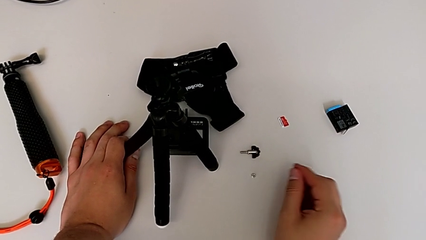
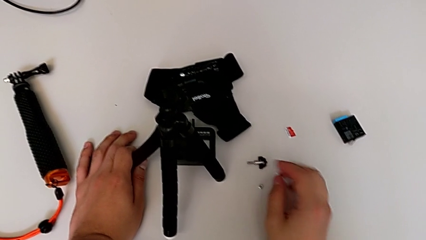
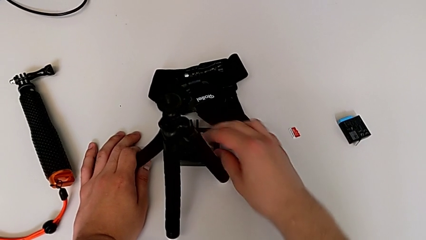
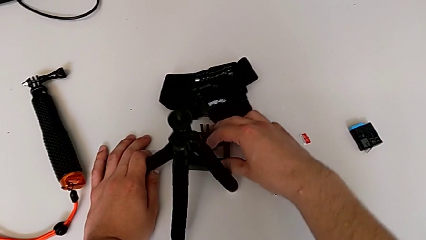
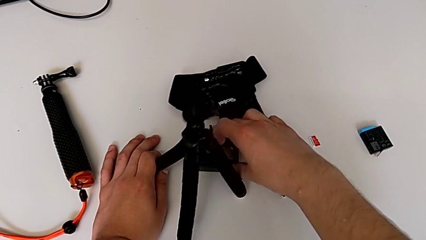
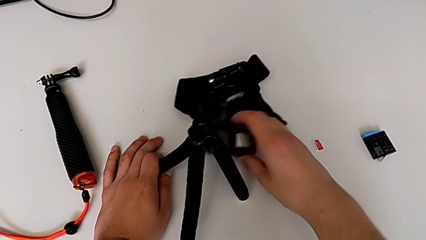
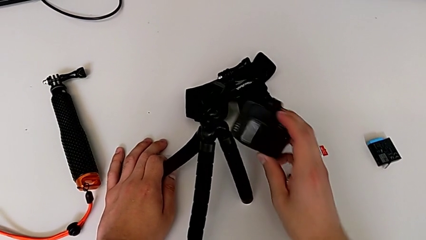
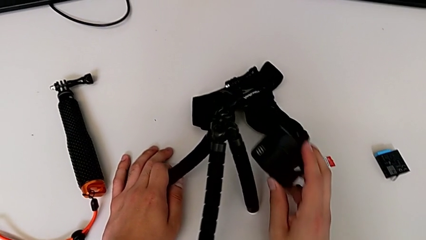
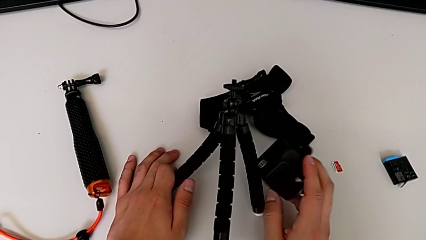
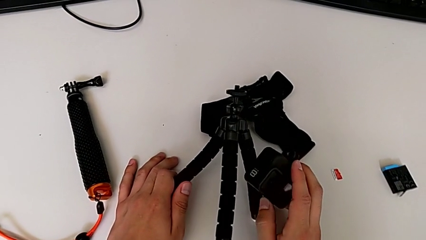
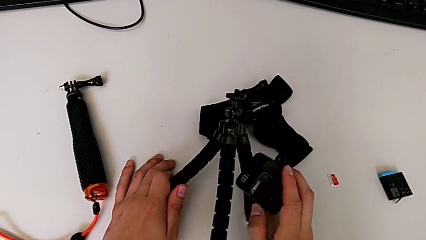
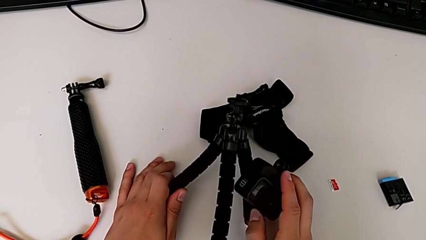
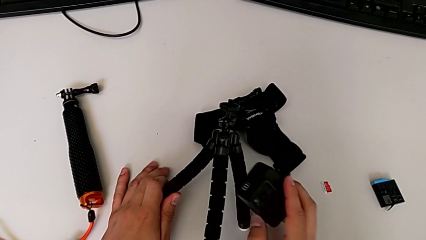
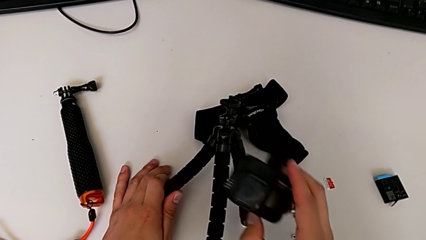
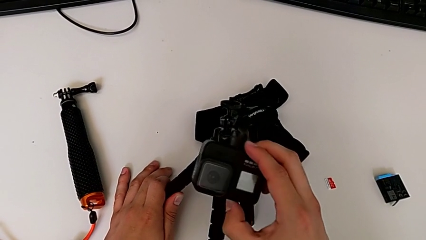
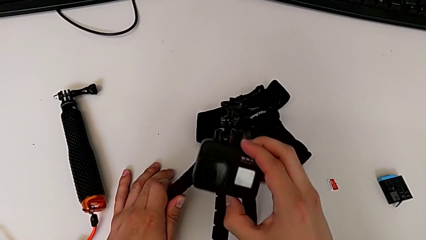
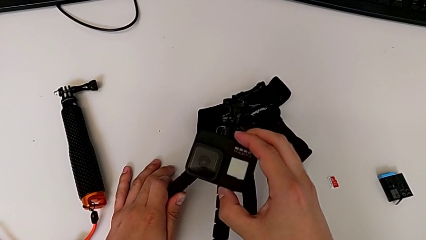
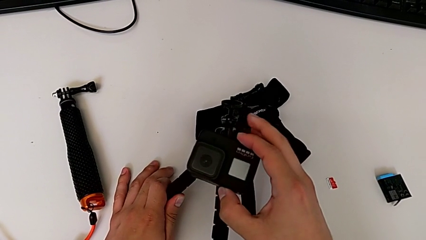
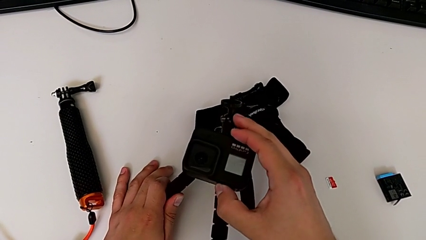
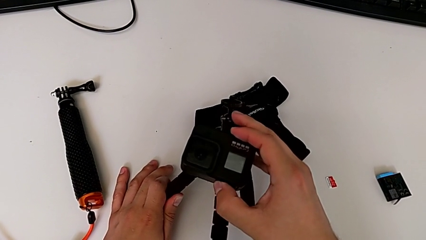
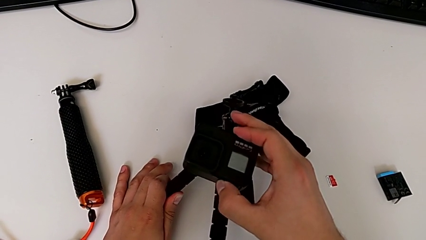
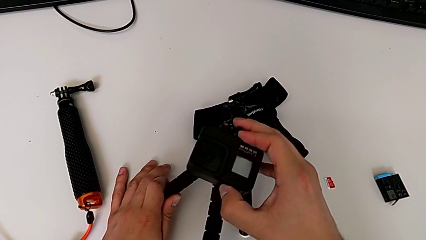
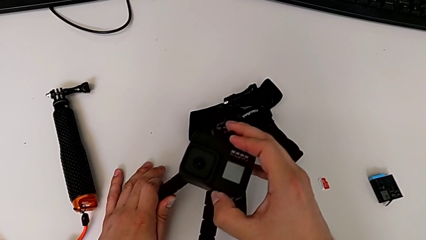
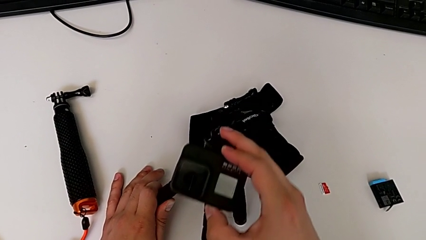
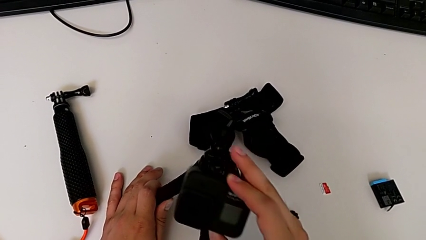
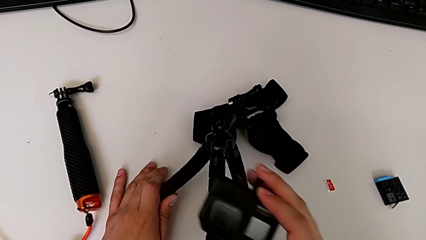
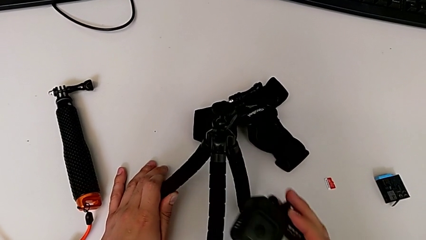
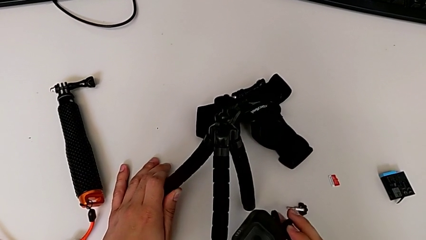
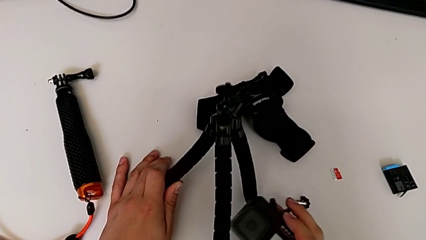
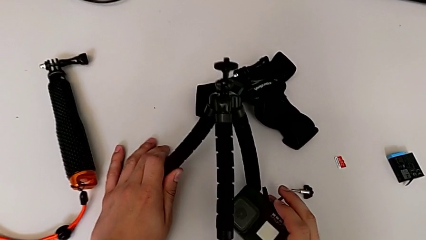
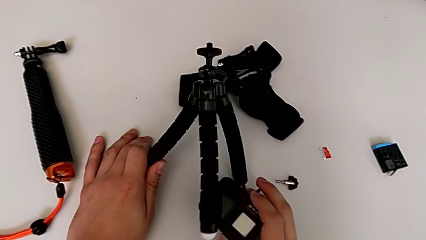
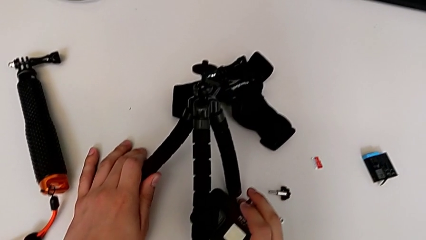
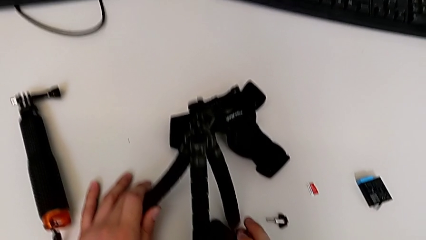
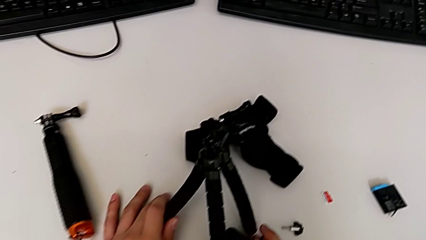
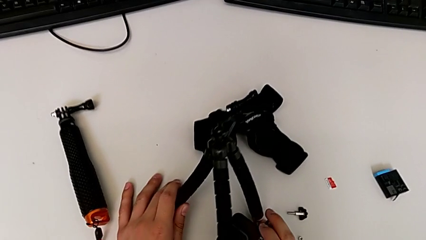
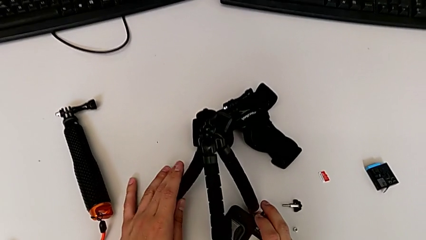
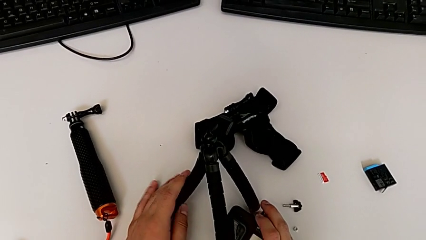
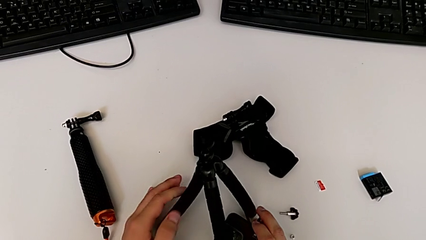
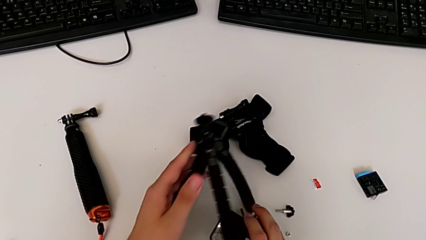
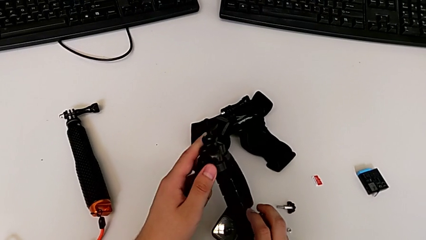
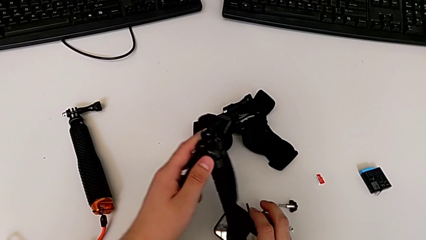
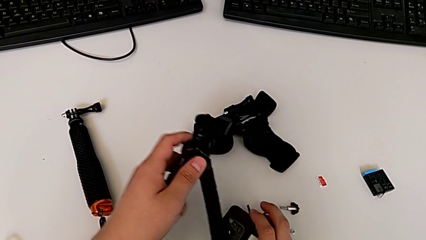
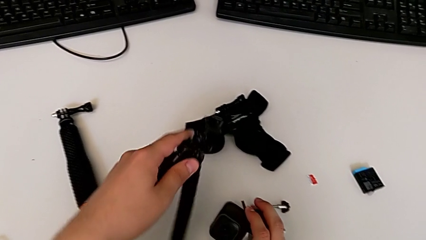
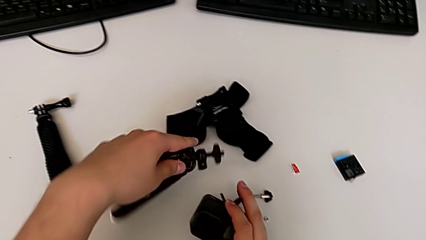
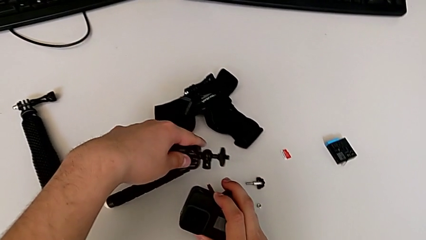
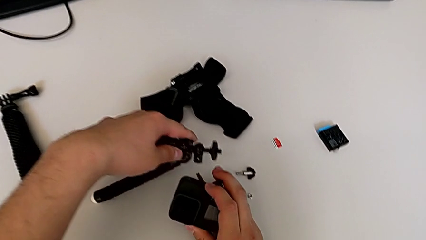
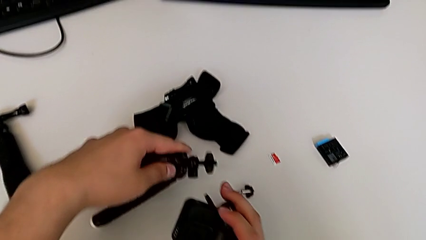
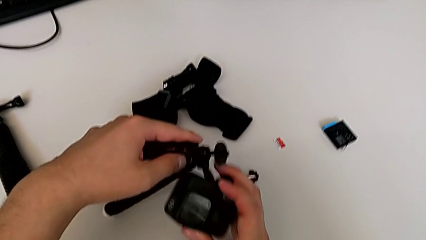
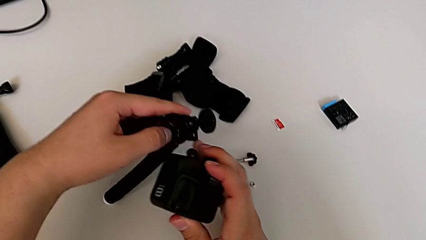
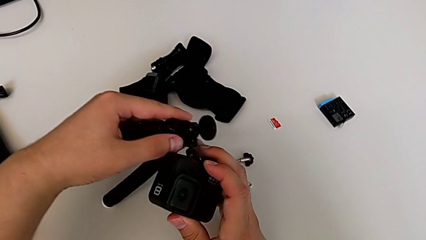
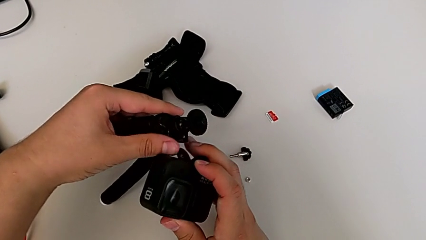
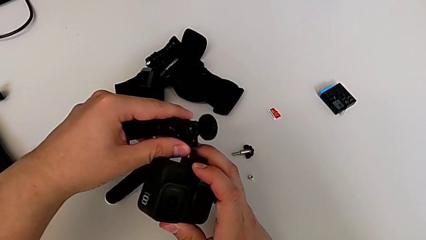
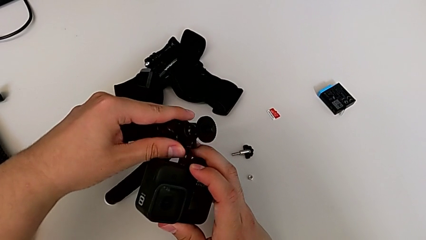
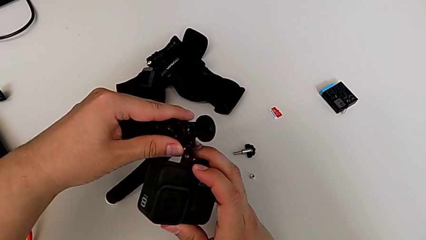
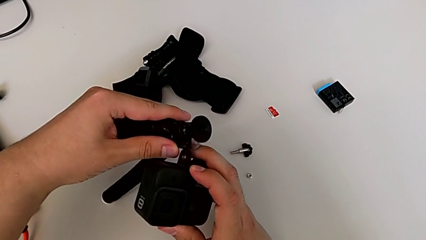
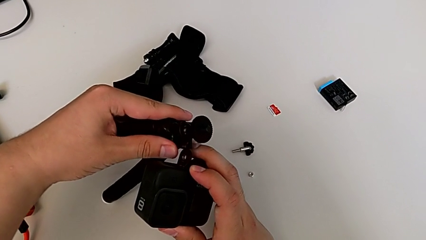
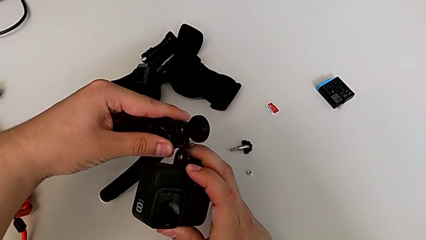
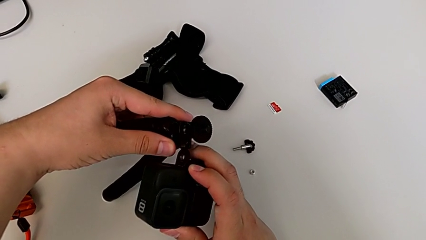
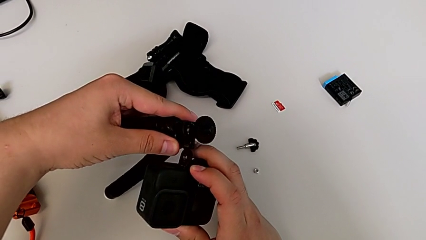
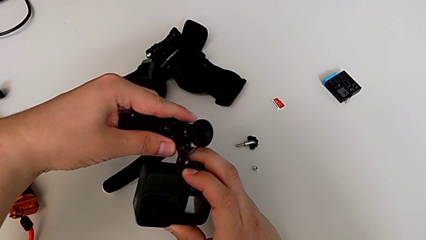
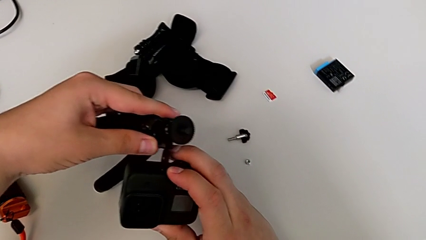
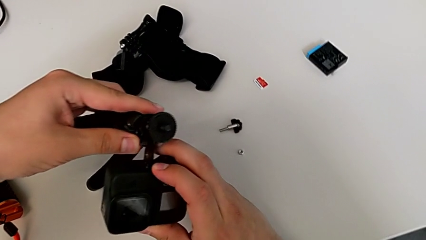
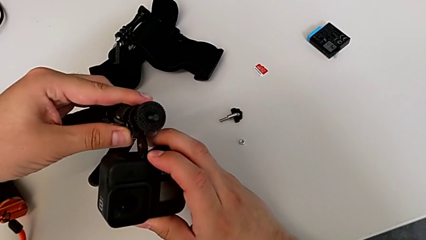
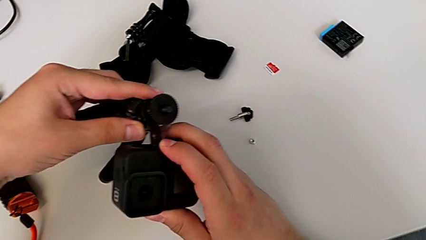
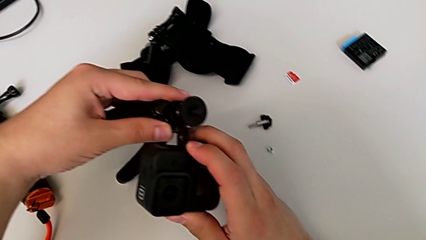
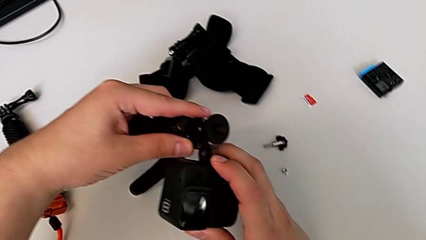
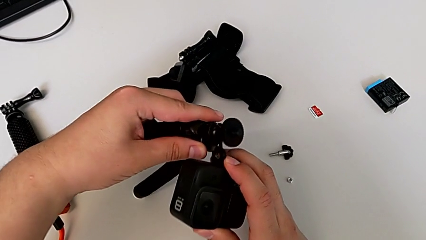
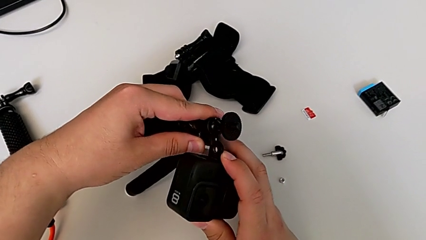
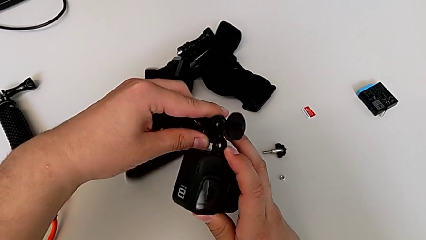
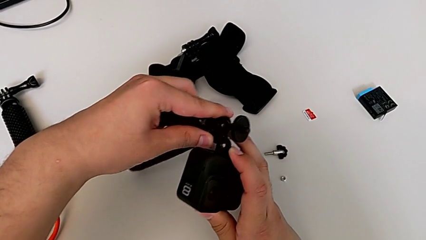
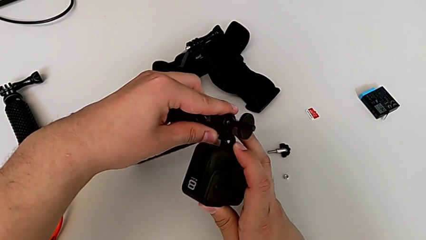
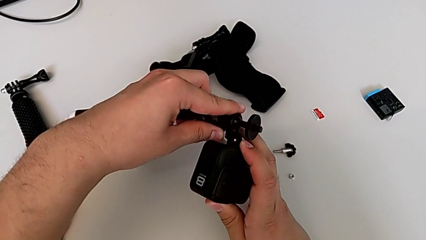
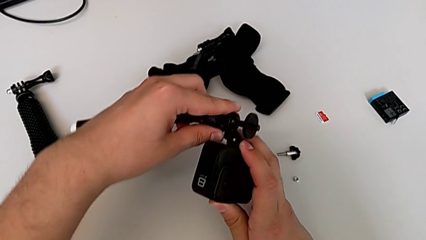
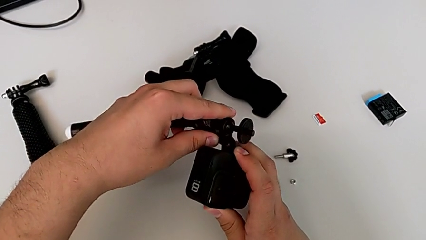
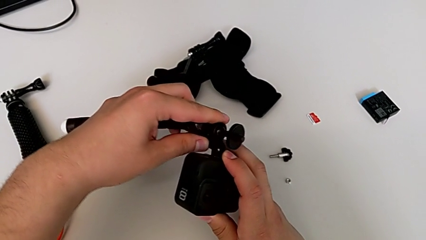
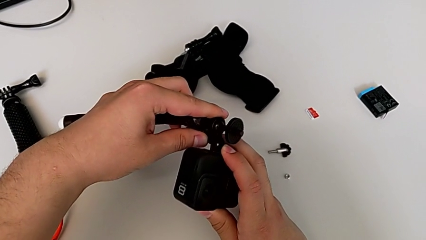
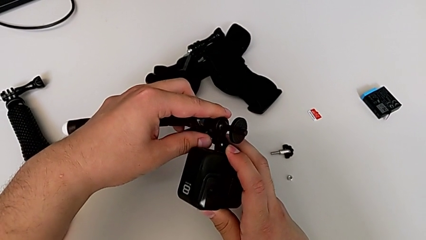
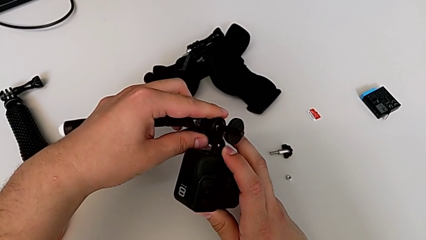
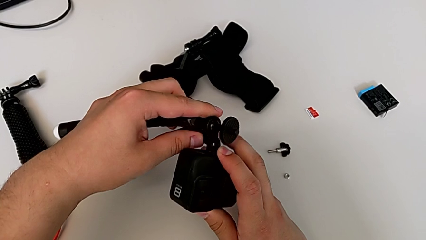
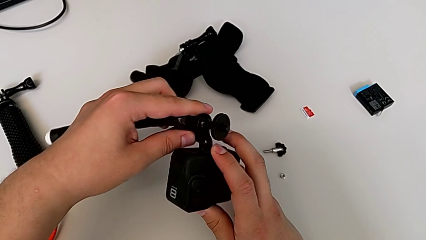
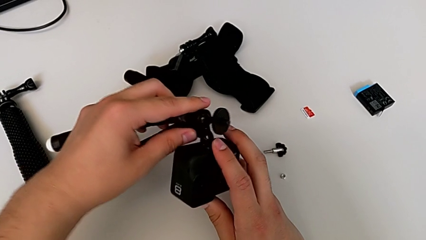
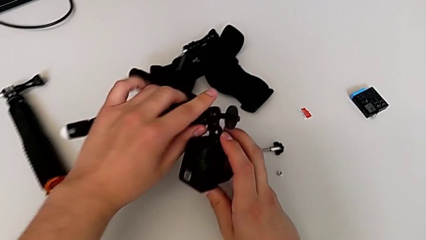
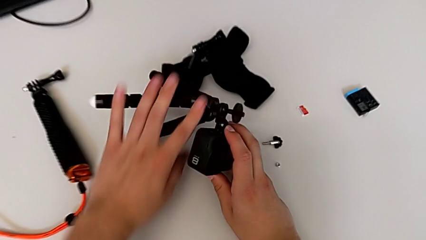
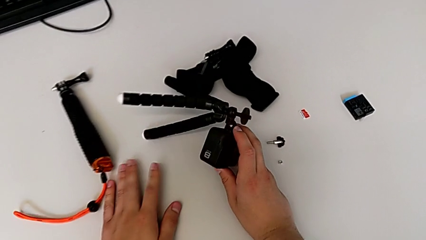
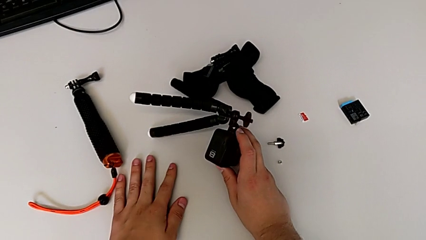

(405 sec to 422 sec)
The camera wearer is inserting the folding fingers of the GoPro into the tripod. They lift the GoPro, grab it, place the tripod, wrongly assemble the tripod, trying to attach the tripod to the GoPro from the incorrect side, and hold the GoPro.
